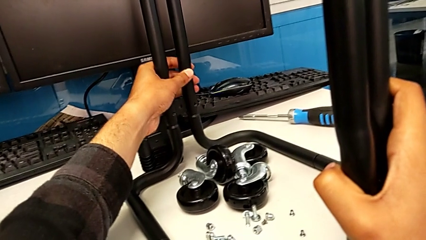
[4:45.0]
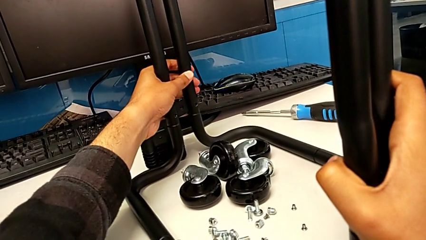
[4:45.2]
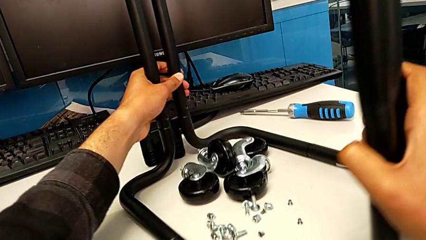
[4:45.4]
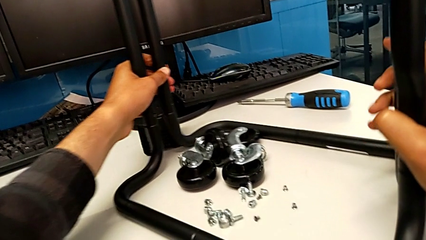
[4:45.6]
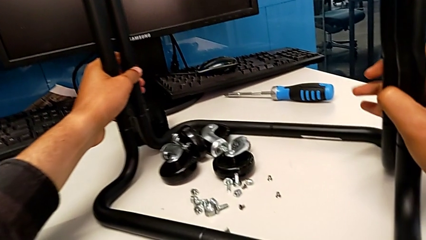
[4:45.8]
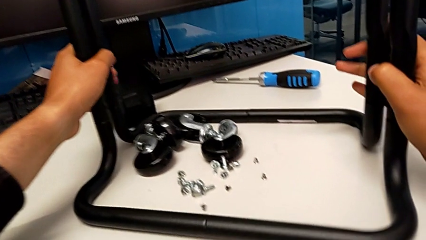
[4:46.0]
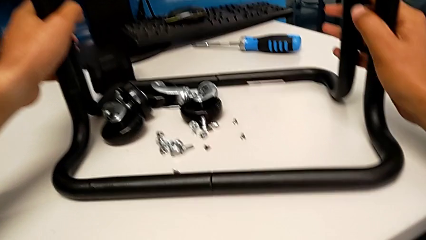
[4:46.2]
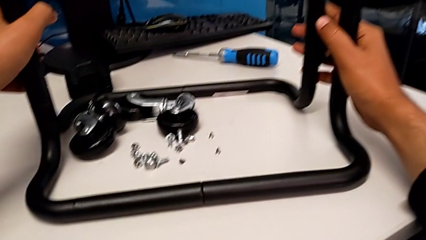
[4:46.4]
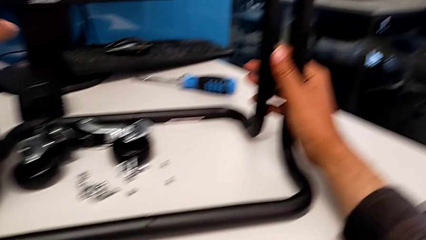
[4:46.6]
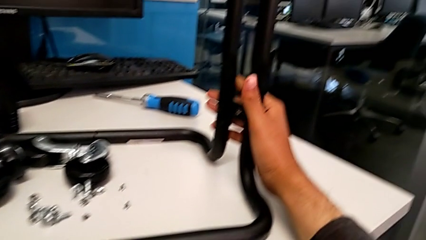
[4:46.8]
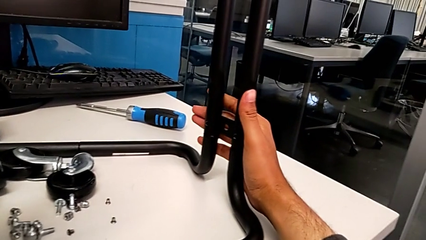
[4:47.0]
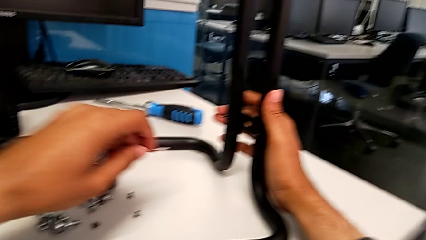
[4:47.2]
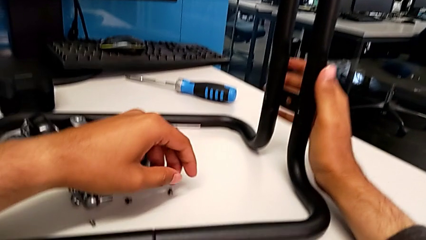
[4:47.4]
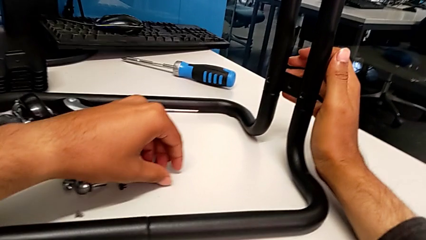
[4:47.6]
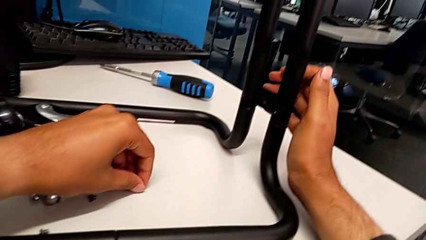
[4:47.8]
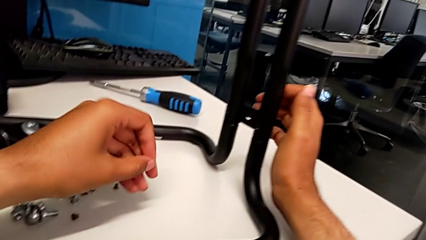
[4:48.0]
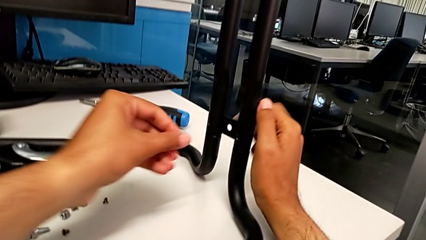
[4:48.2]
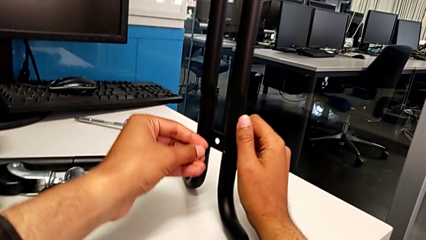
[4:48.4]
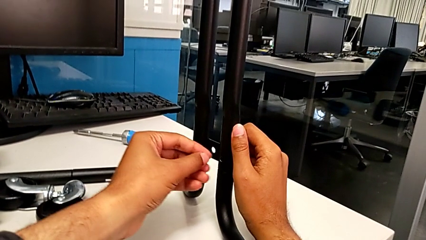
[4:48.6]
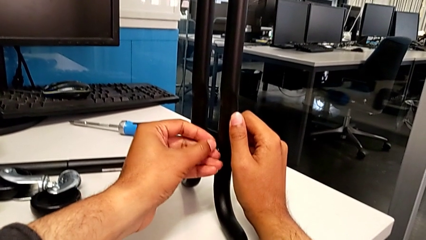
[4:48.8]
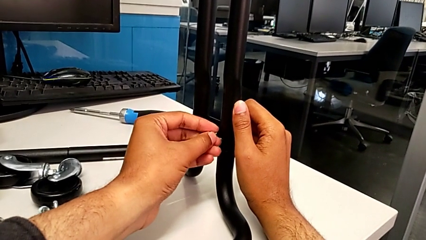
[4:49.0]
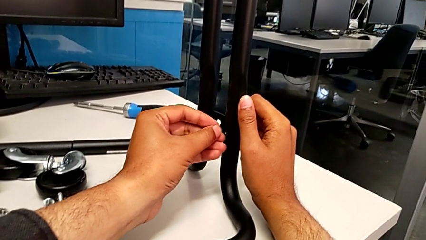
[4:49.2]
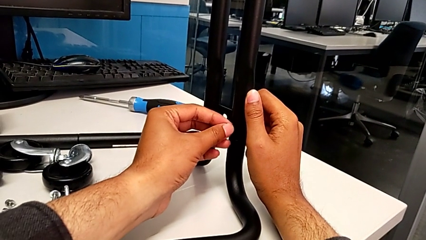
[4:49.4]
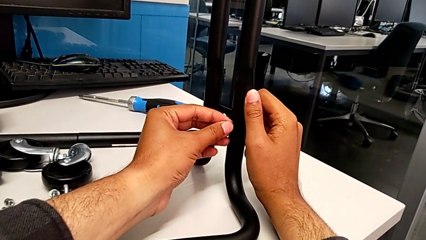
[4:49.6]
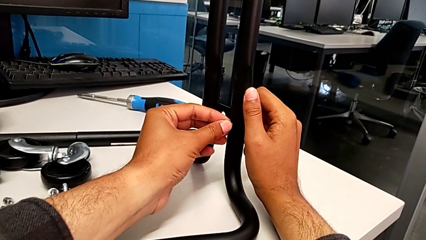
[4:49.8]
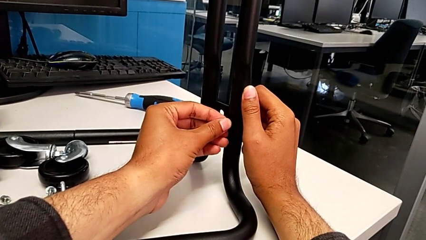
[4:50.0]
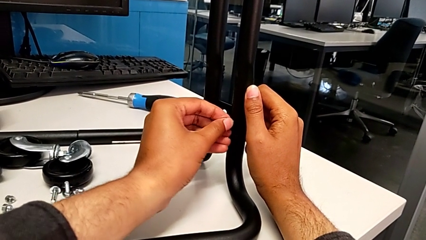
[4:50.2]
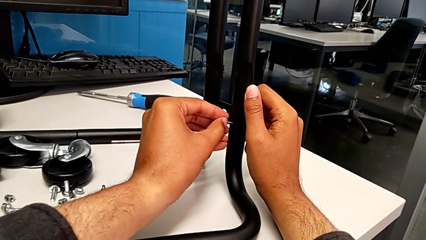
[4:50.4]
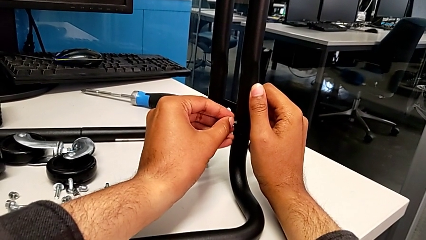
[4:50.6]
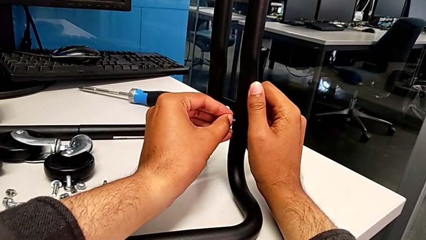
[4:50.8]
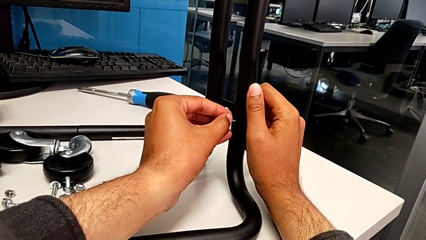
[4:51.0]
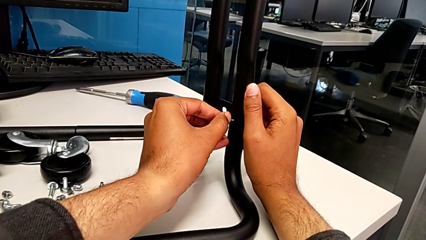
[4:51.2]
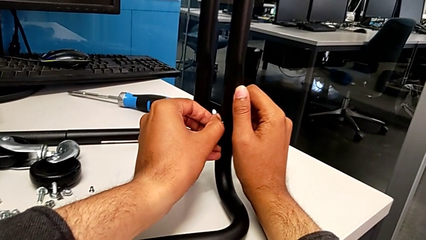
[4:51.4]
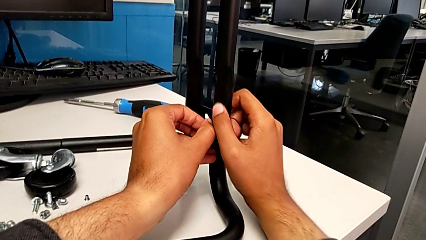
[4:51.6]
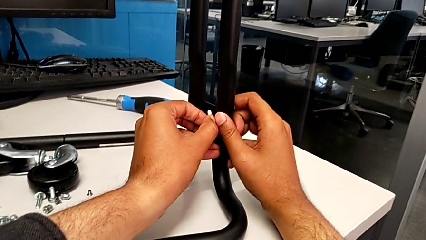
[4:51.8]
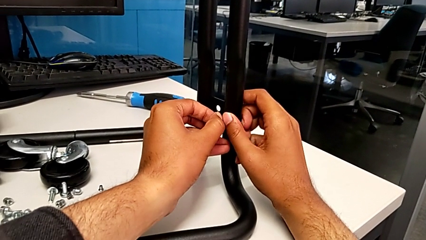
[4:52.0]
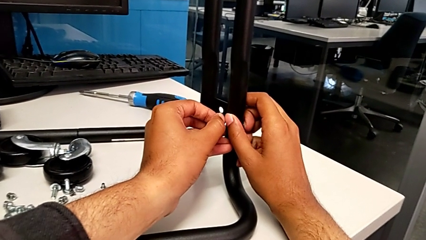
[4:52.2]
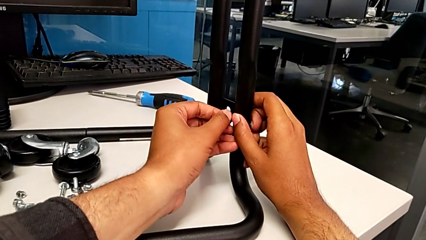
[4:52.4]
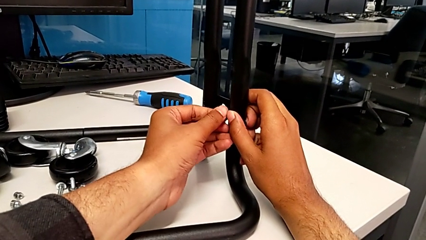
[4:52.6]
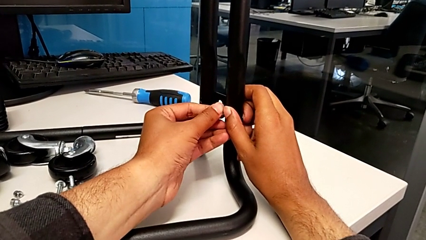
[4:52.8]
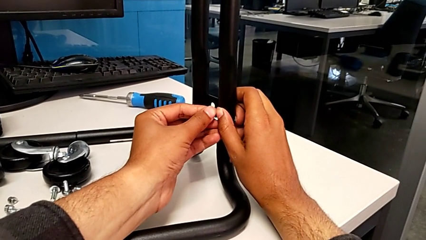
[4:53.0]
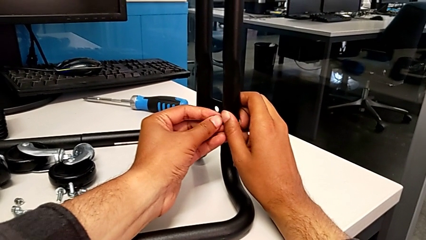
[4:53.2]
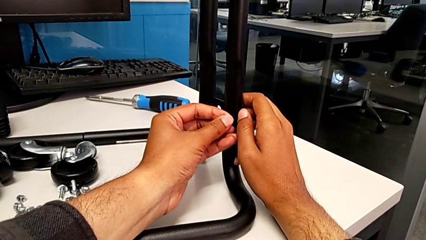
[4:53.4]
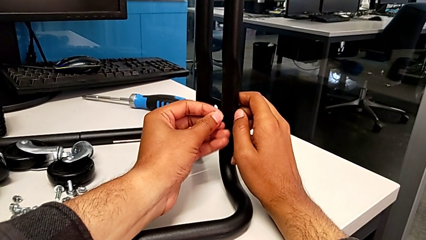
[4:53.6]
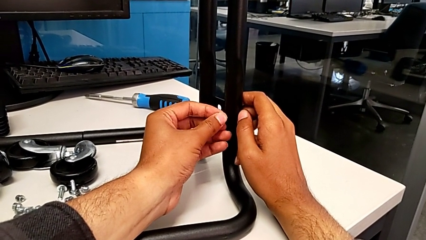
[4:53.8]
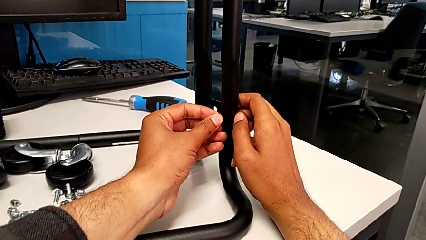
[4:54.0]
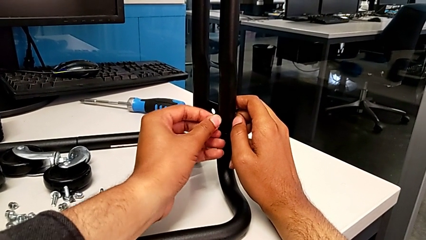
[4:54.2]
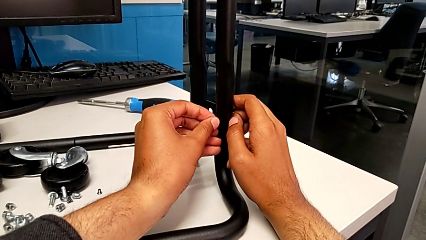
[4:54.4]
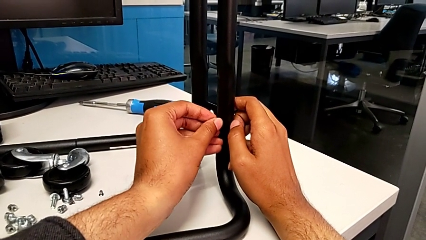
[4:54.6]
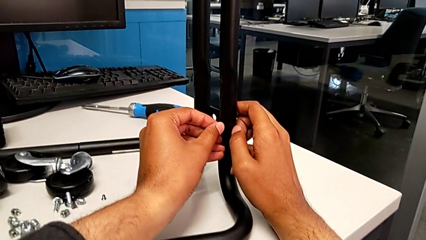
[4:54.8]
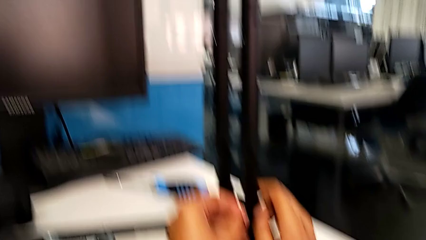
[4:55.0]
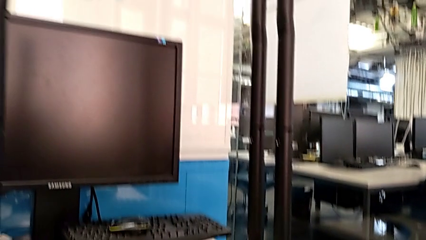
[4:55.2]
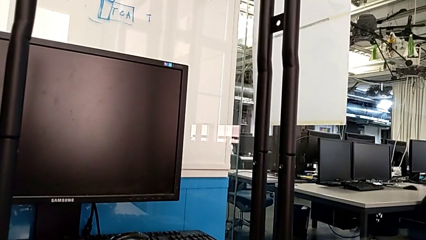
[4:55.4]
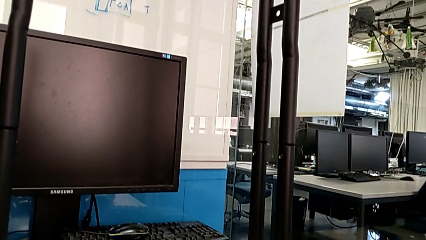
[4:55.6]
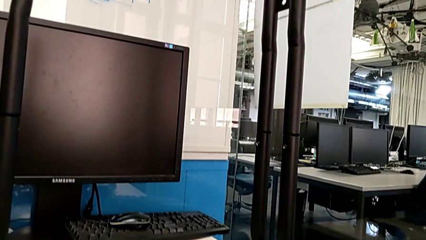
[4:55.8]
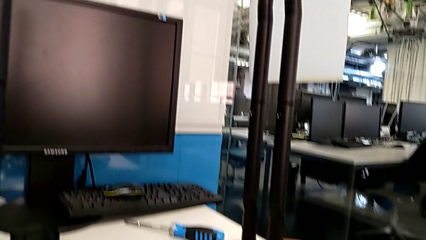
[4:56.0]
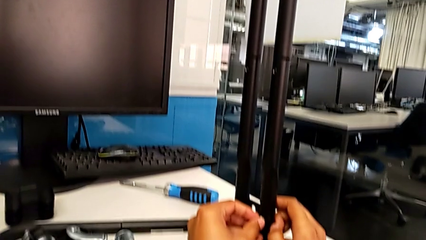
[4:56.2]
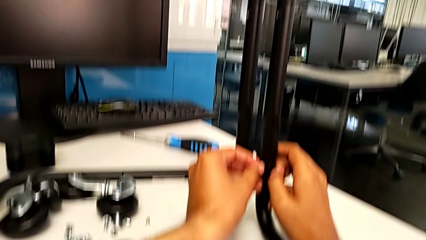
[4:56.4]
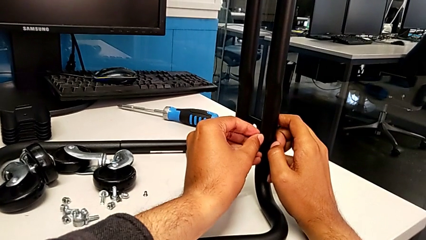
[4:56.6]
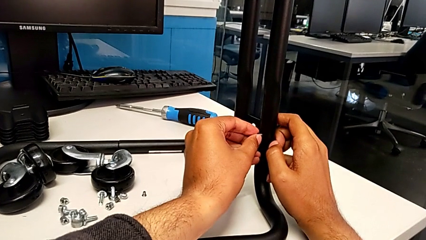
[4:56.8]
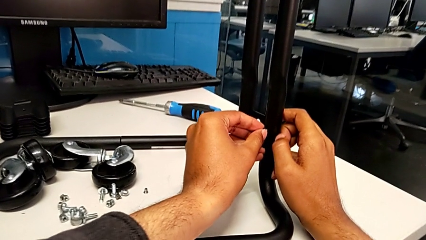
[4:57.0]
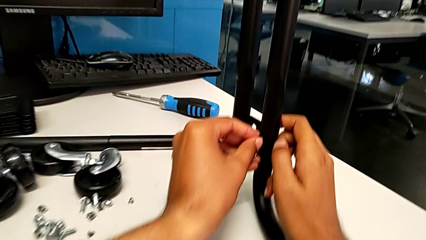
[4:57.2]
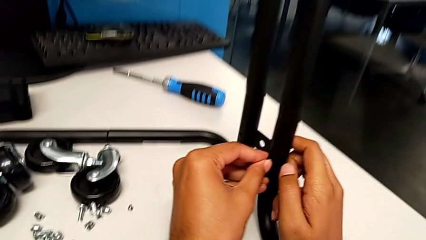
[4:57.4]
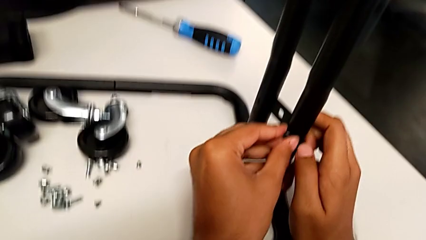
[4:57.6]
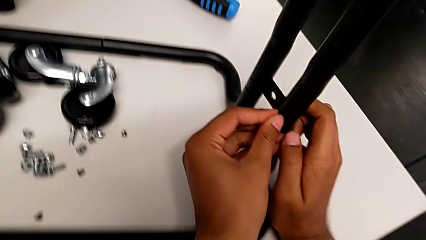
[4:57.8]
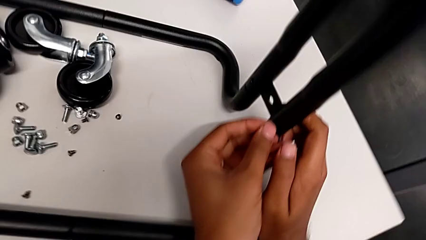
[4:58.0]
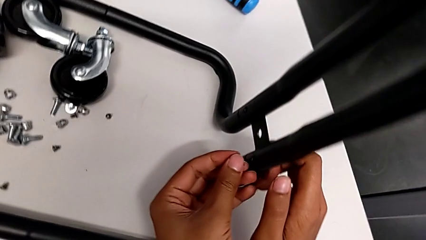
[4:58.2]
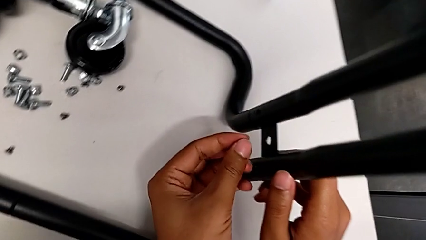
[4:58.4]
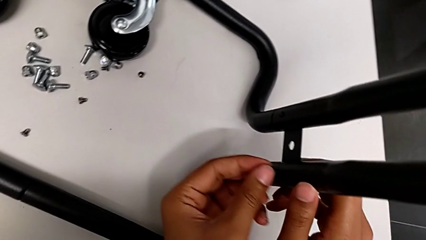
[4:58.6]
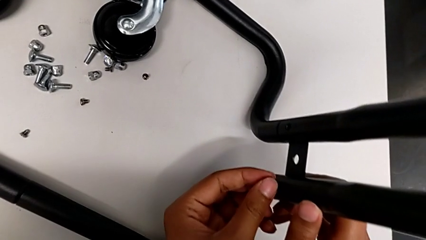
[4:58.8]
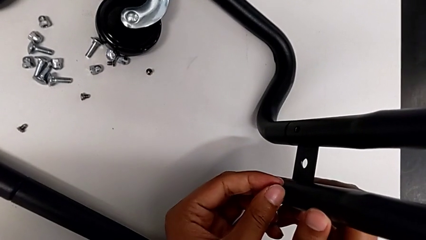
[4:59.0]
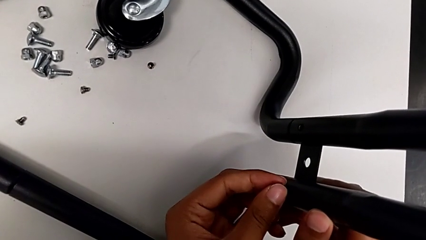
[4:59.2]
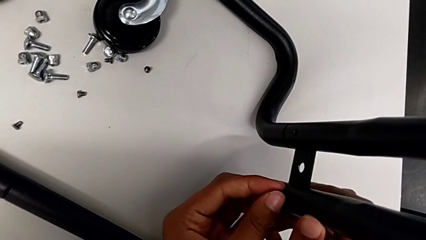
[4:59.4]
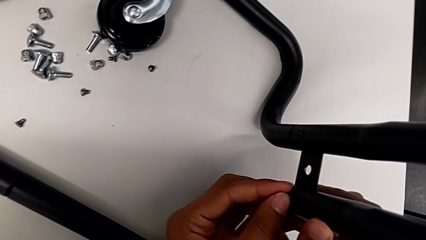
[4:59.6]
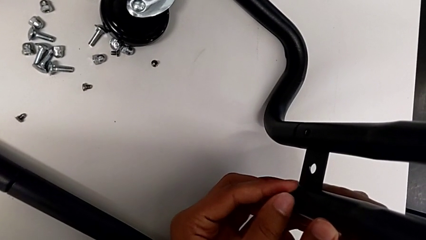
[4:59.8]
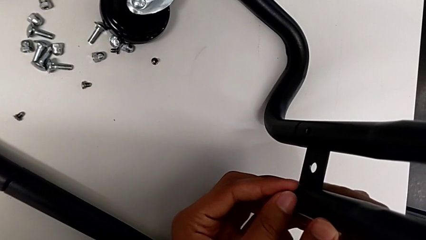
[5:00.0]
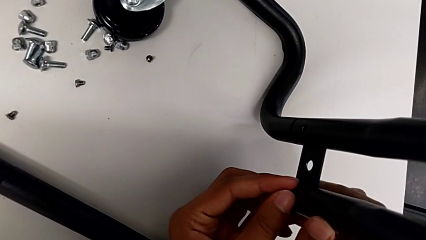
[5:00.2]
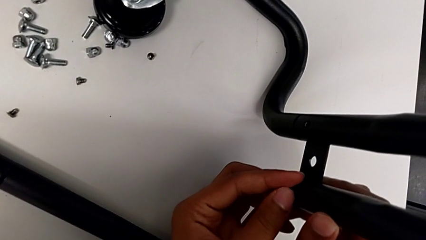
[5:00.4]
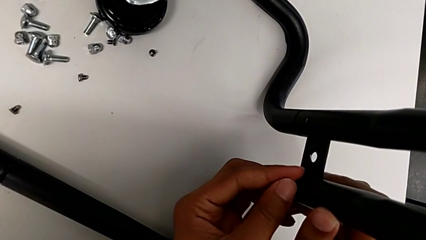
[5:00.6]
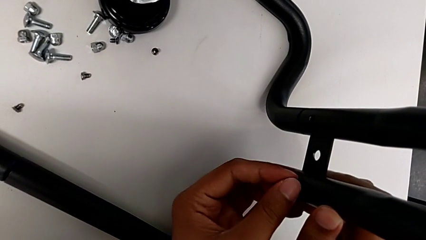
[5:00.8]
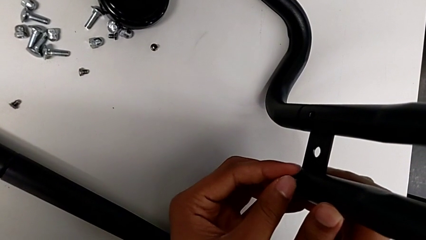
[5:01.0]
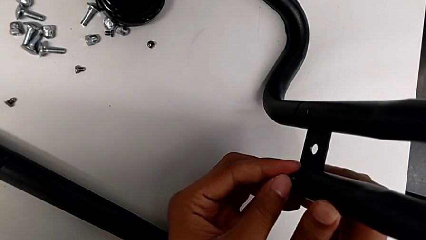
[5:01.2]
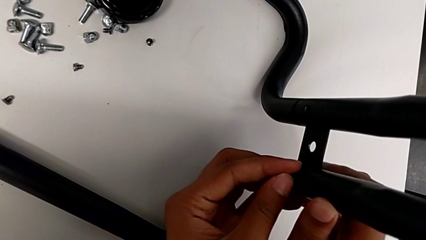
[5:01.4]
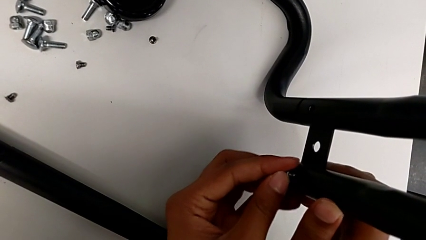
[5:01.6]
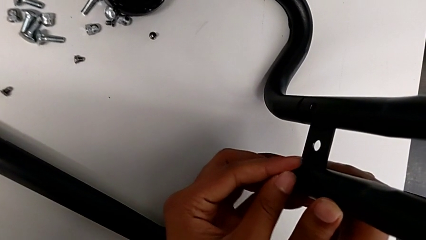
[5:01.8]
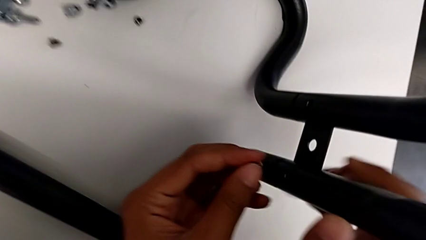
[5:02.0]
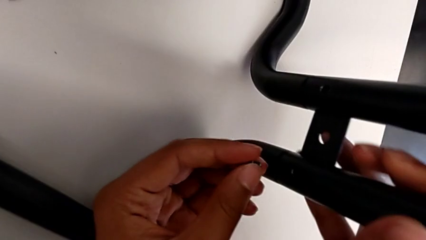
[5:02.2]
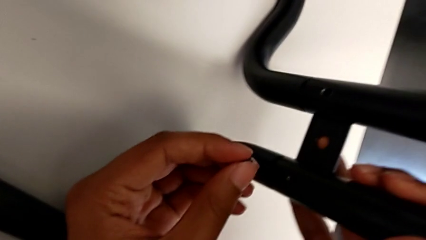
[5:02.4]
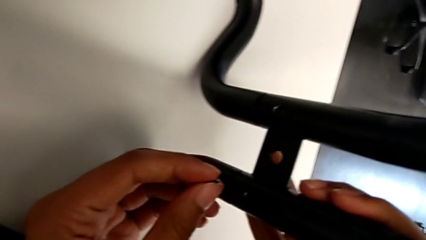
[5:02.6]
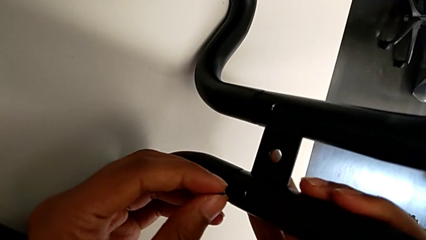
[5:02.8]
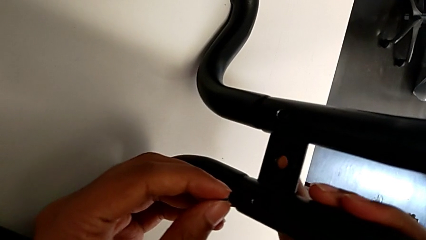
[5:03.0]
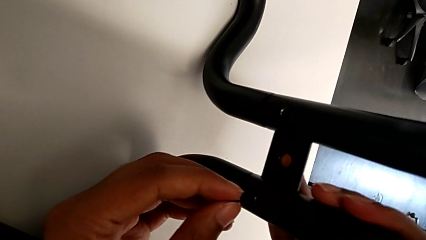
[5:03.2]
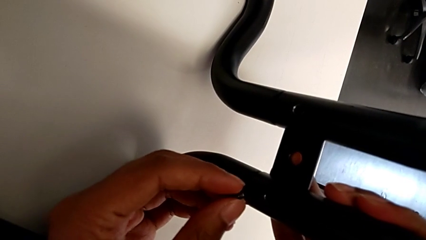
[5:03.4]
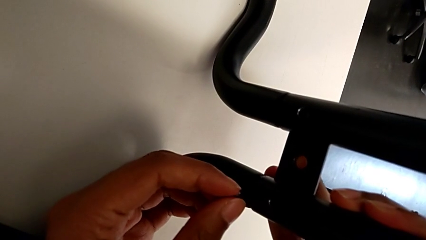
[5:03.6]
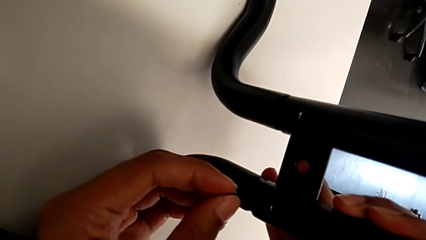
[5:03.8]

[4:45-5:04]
The camera wearer is aligning the base frame with the side bars. They rotate the base and grab the screw.
